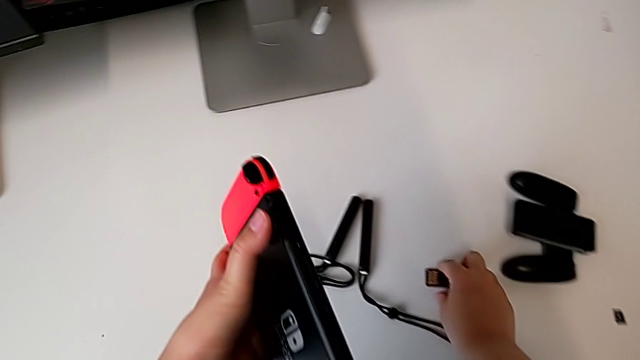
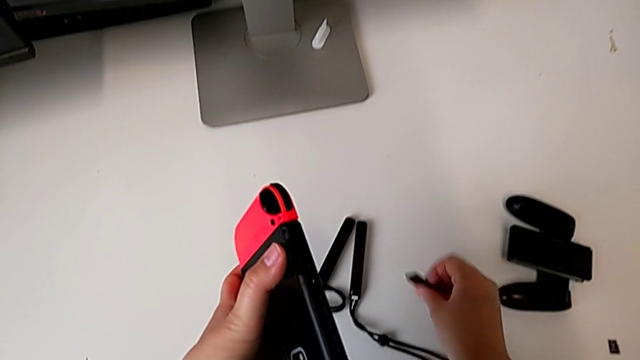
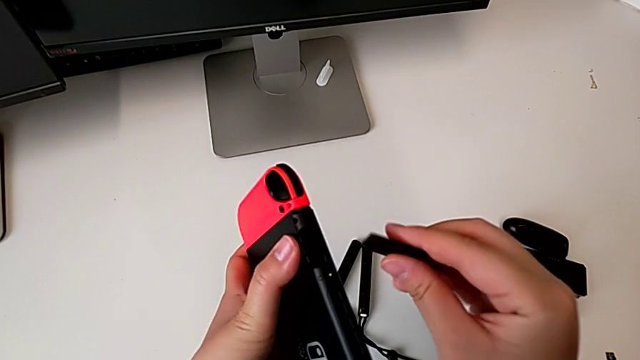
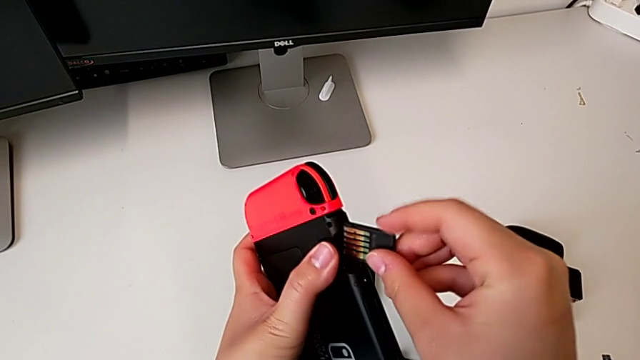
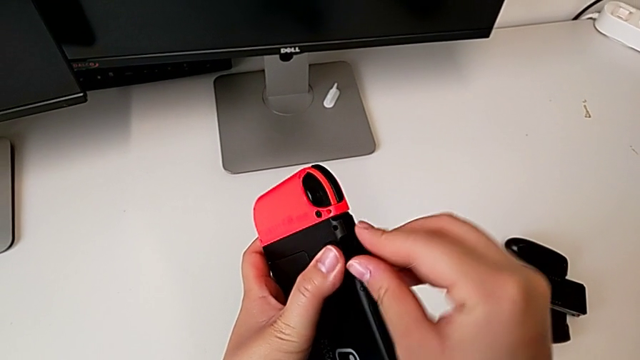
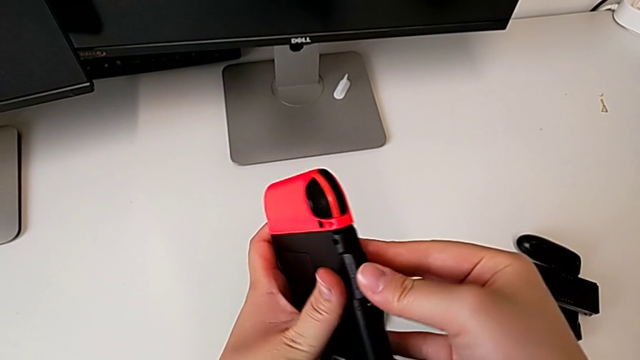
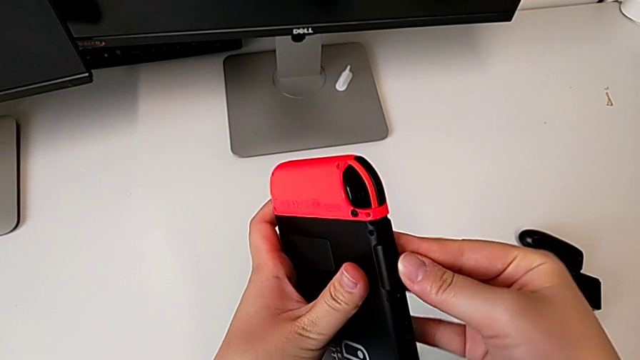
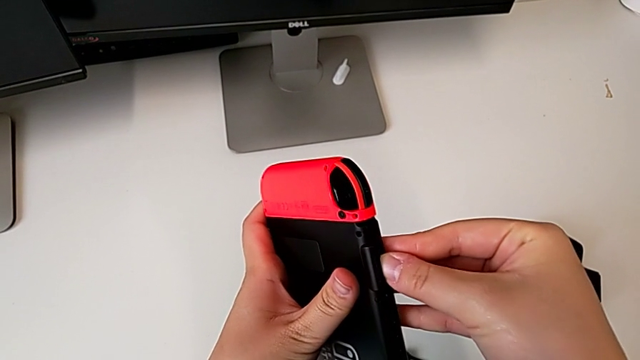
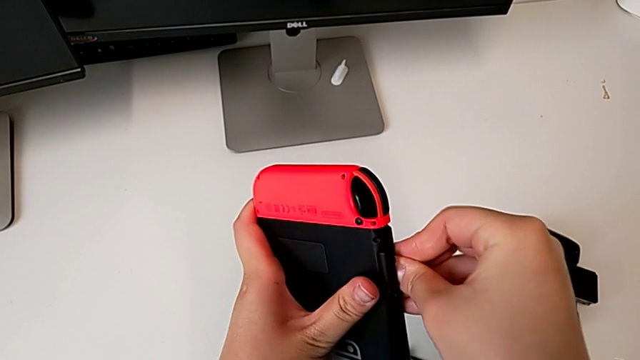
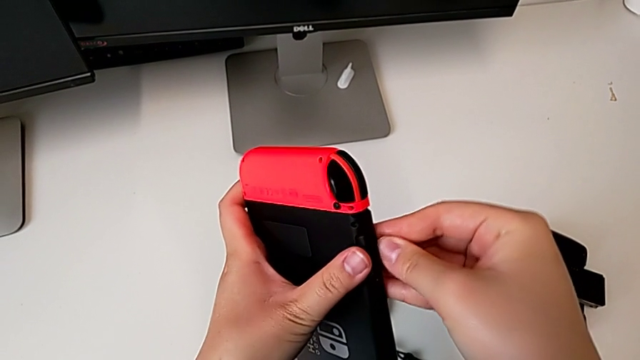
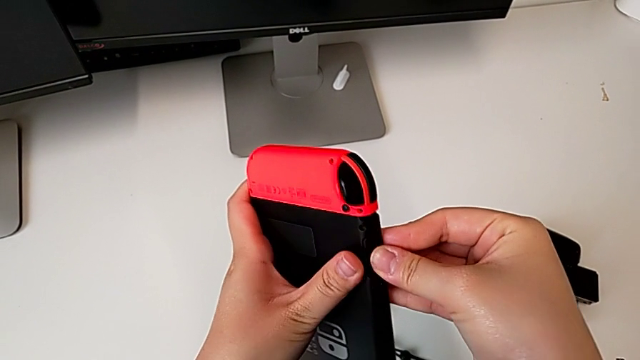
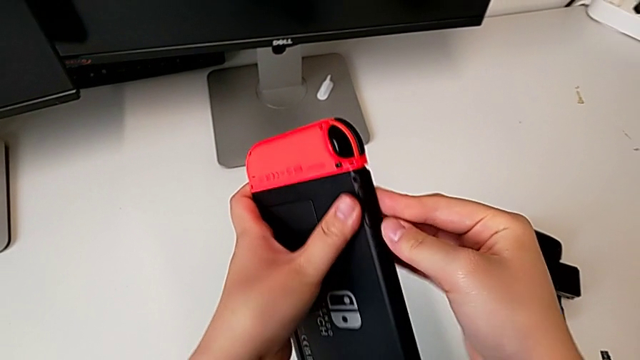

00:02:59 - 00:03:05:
The camera wearer is changing the game card of the Nintendo Switch. They grab the old game card and insert it.

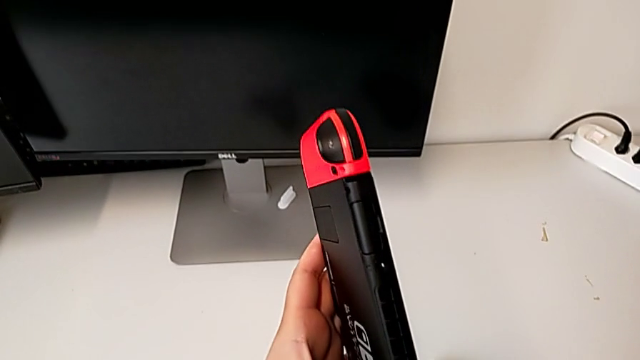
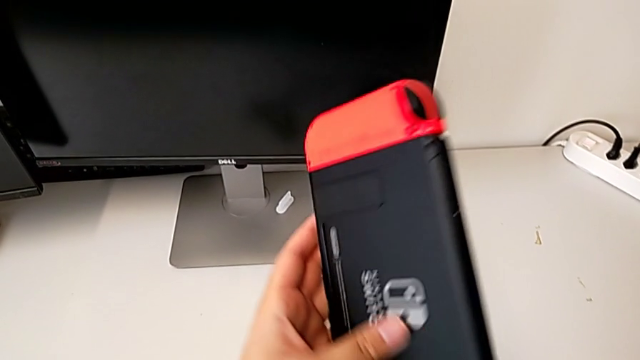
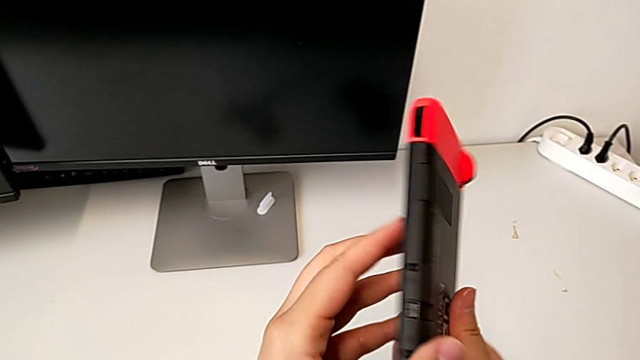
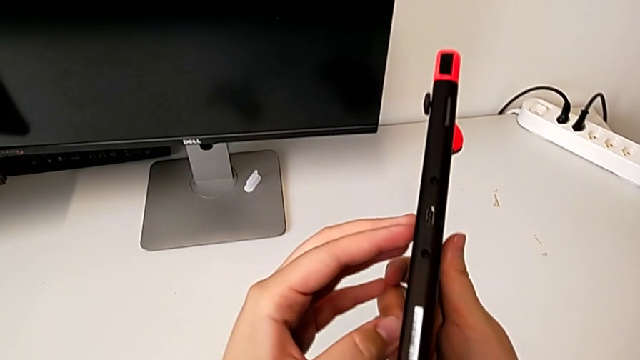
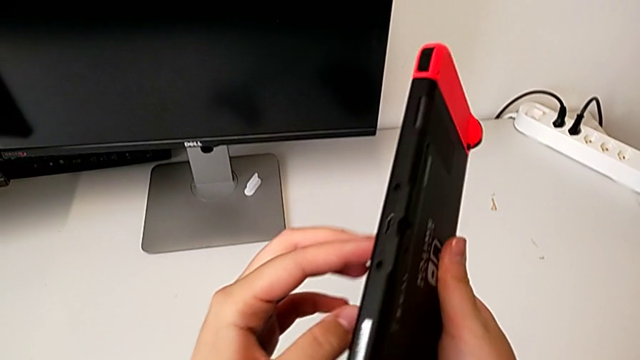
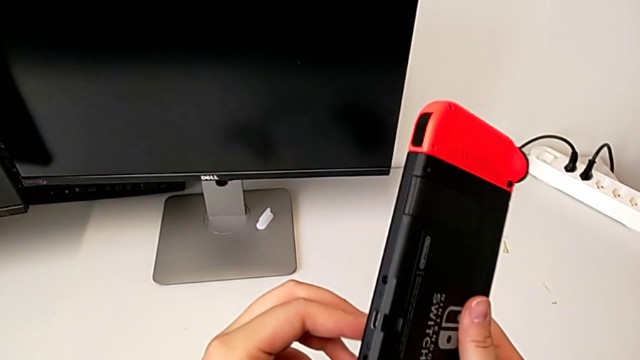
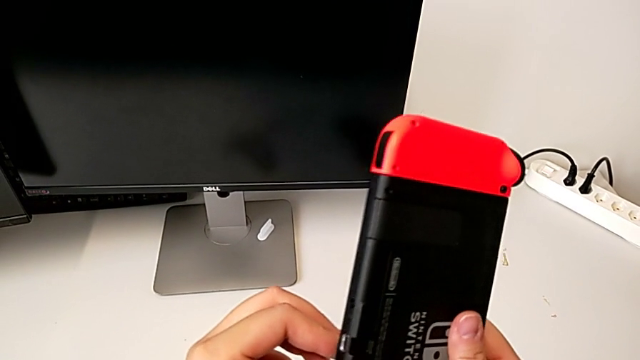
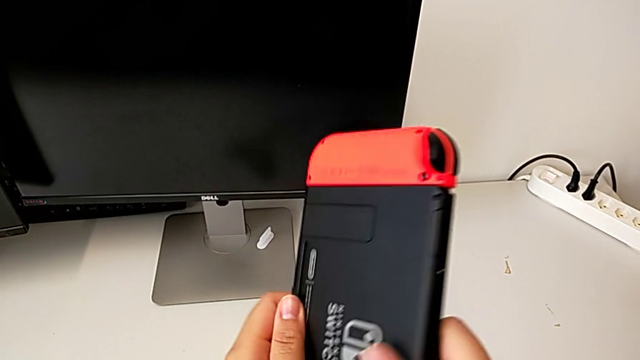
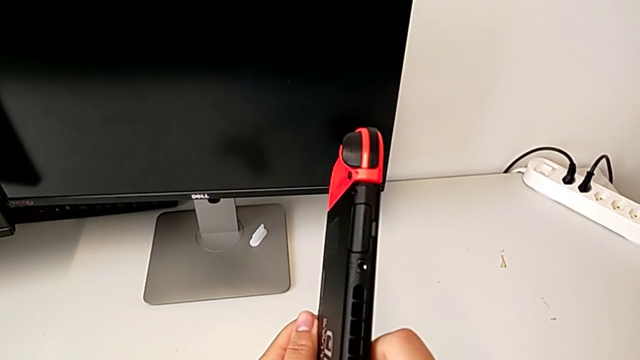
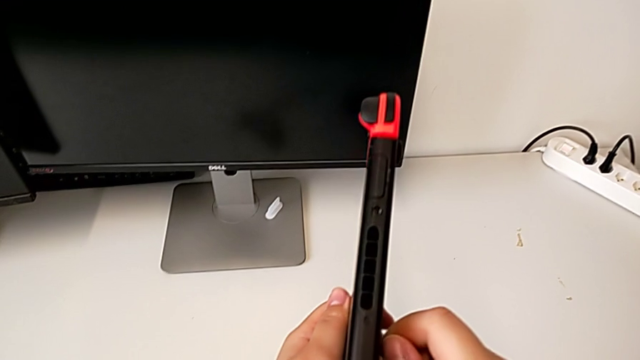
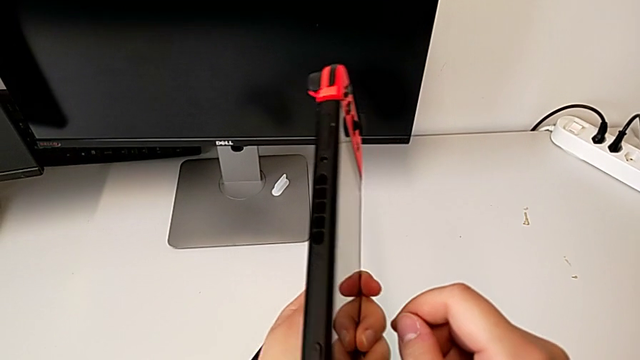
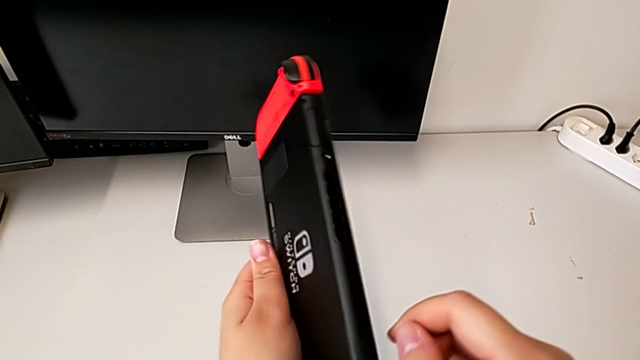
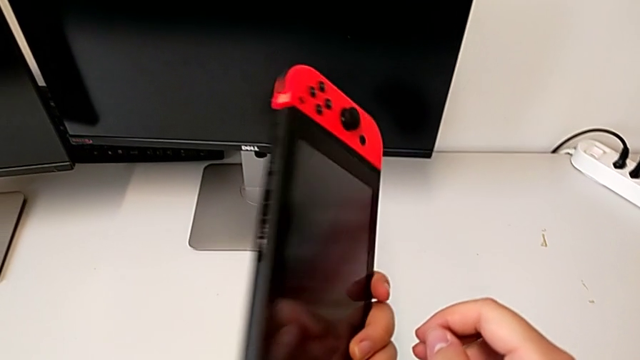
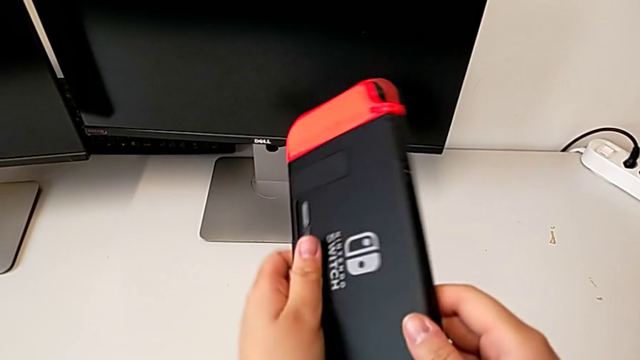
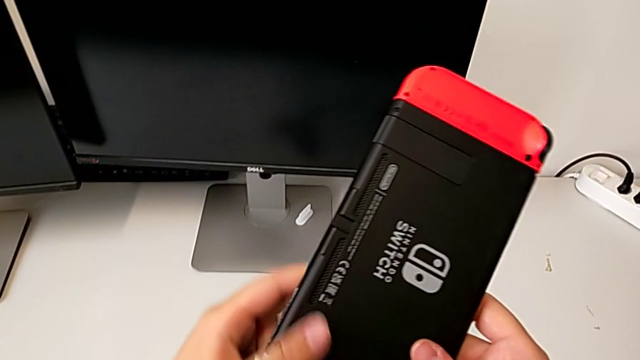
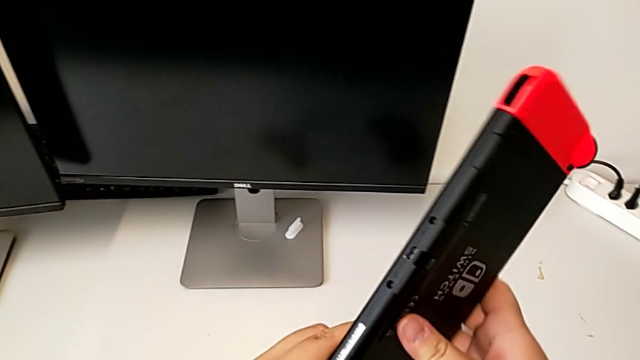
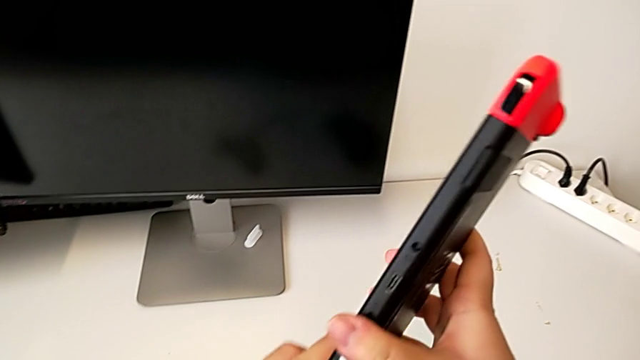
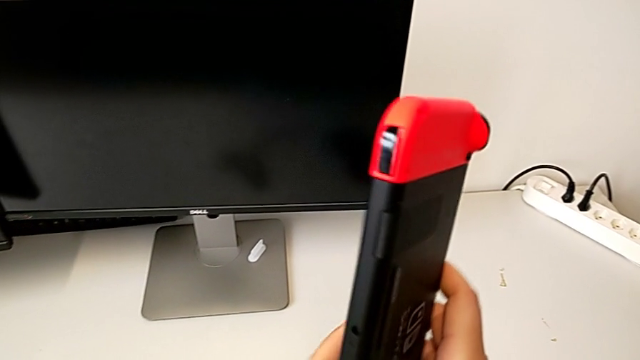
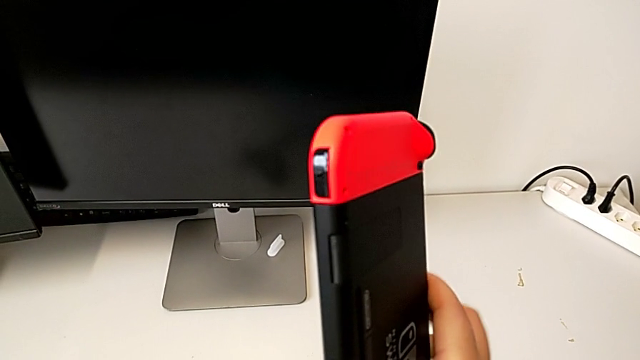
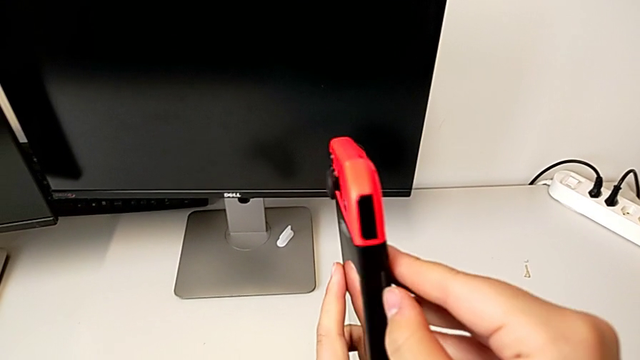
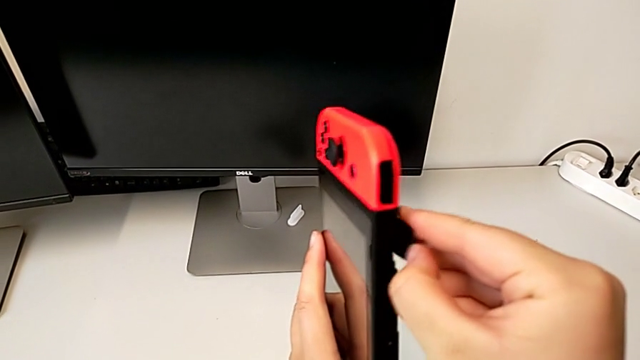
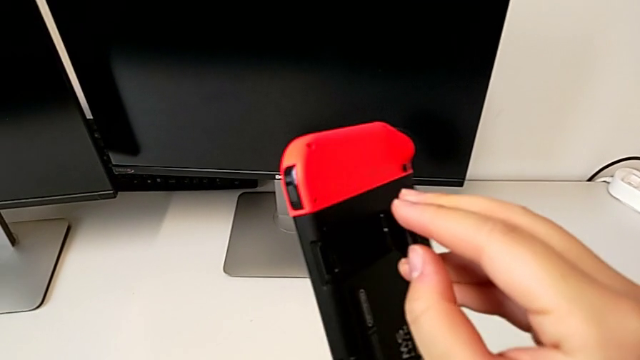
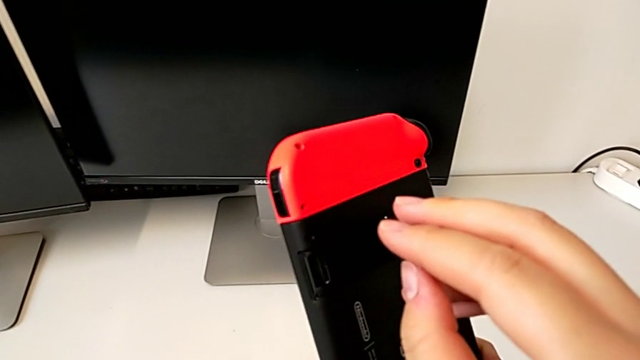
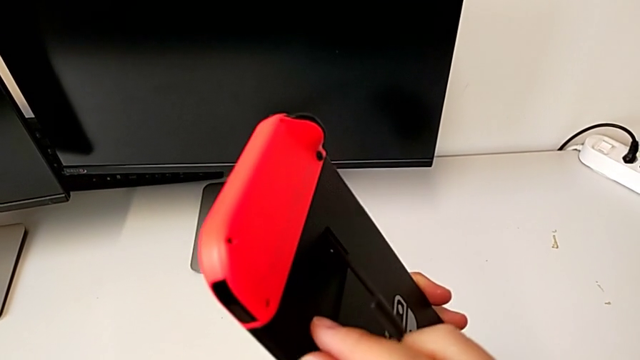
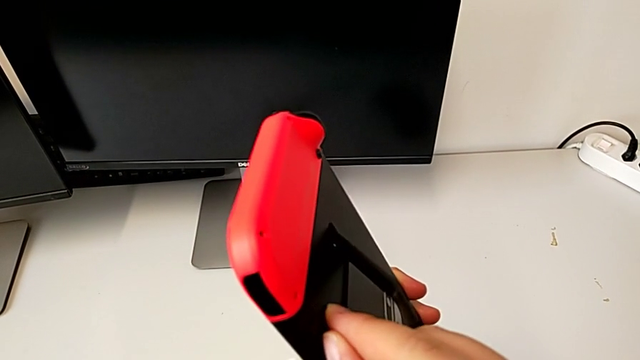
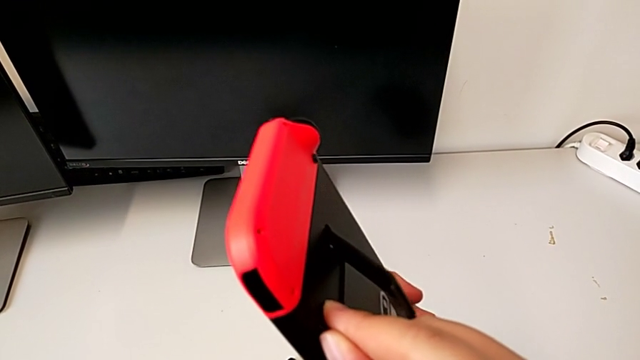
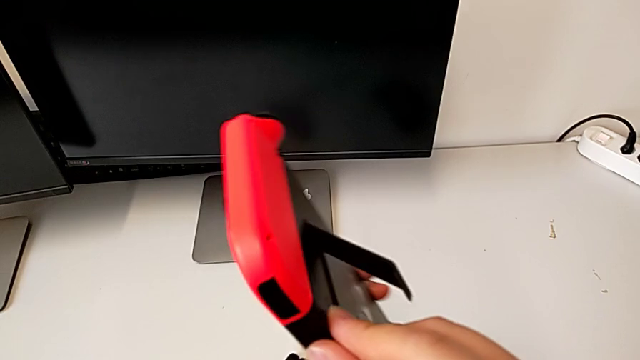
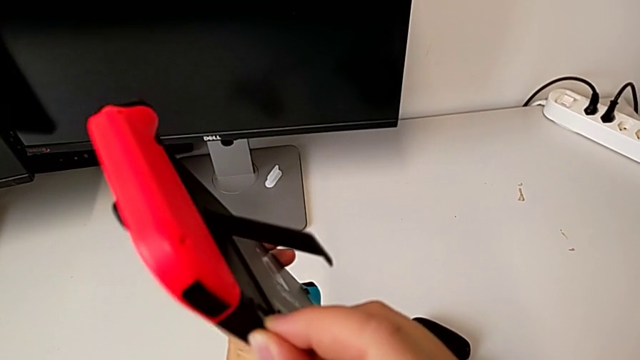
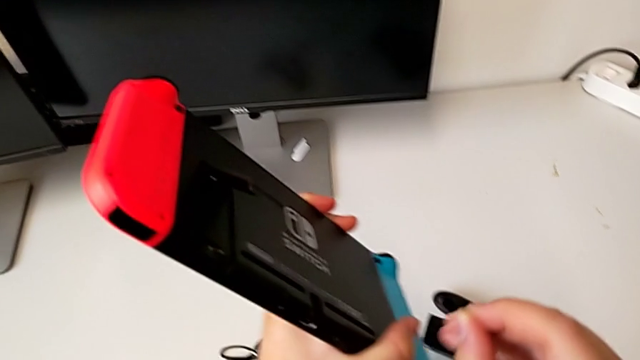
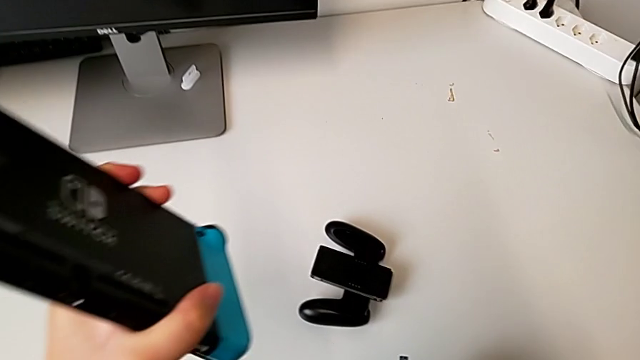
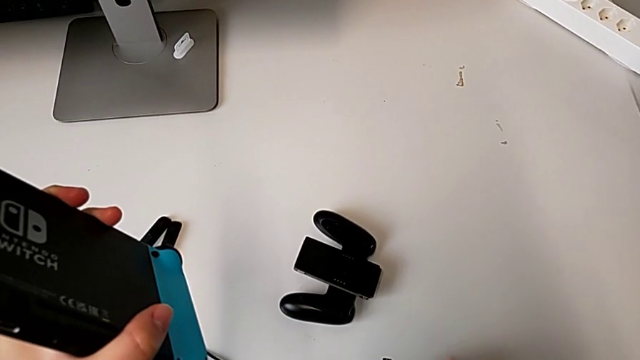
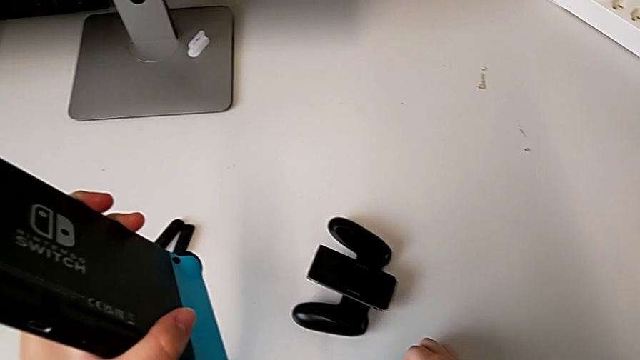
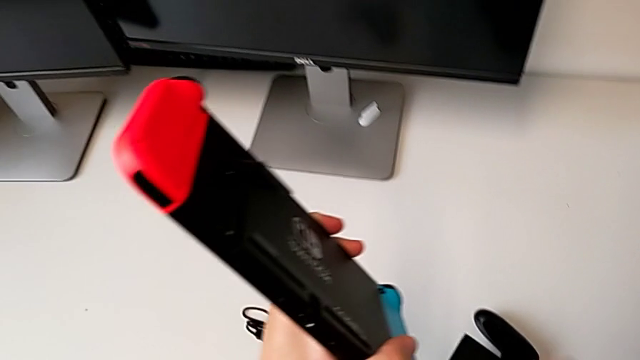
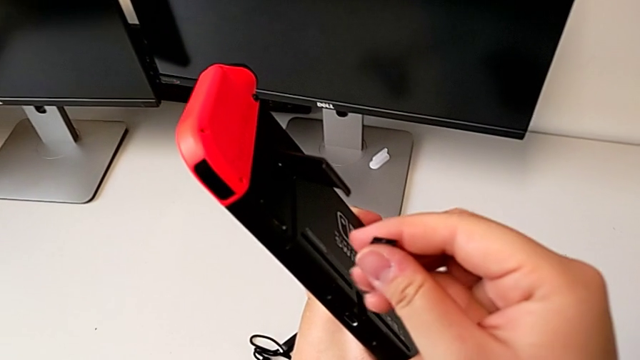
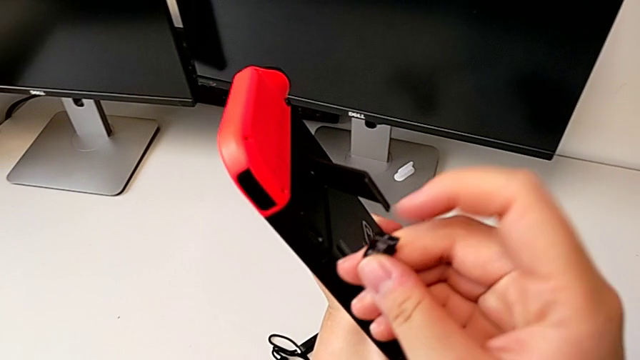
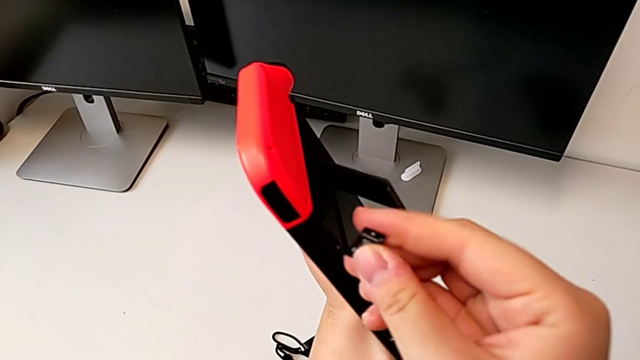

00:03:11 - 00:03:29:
The camera wearer is changing the SD card of the Nintendo Switch. They inspect the bottom Nintendo Switch, open the rectangular kickstand, pull the old SD card, place it and grab the new SD card.
